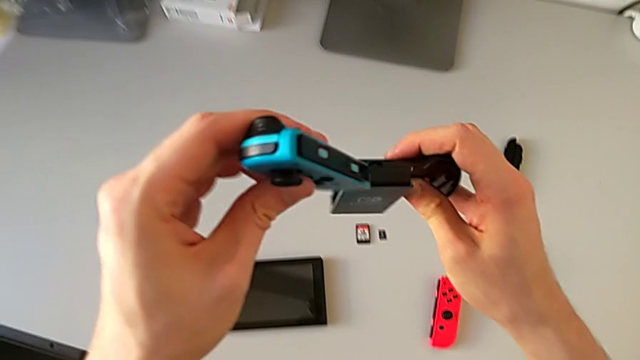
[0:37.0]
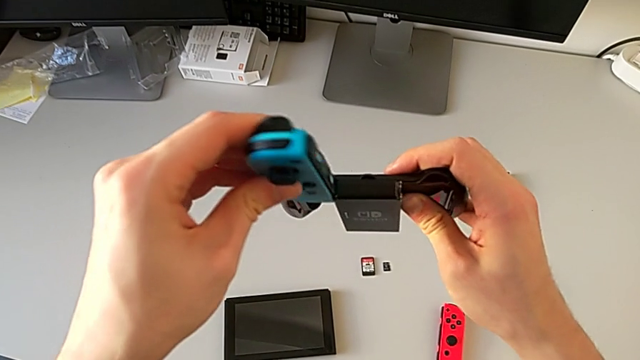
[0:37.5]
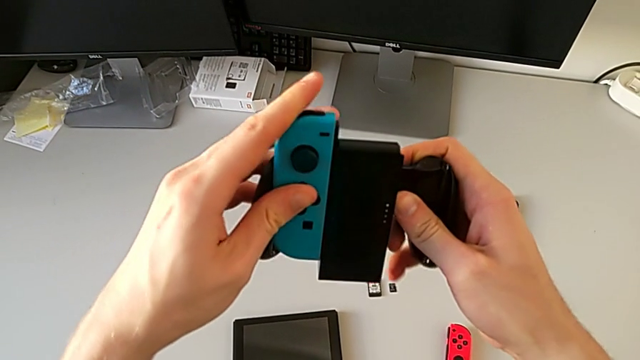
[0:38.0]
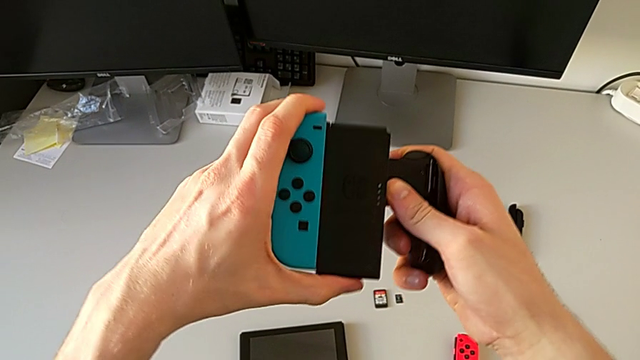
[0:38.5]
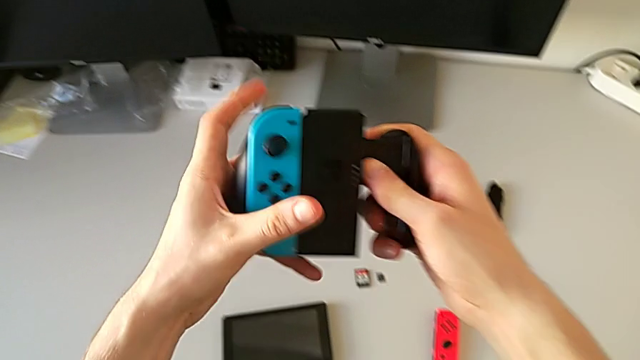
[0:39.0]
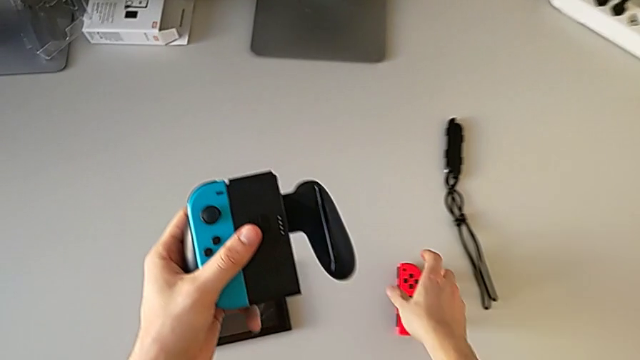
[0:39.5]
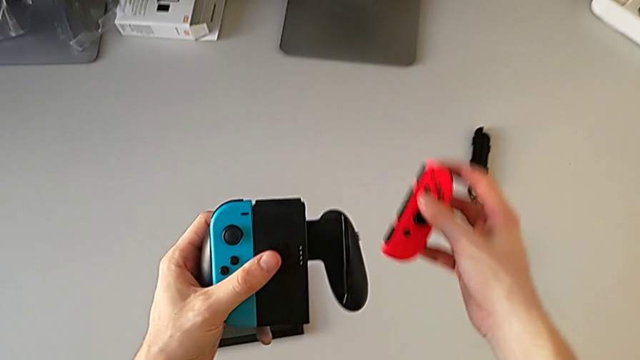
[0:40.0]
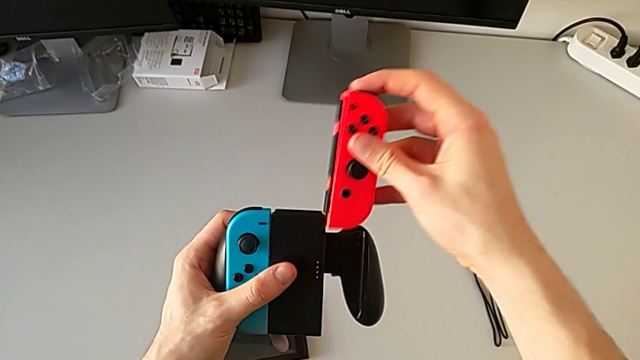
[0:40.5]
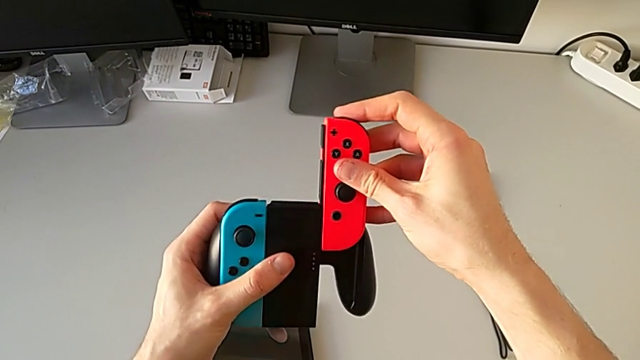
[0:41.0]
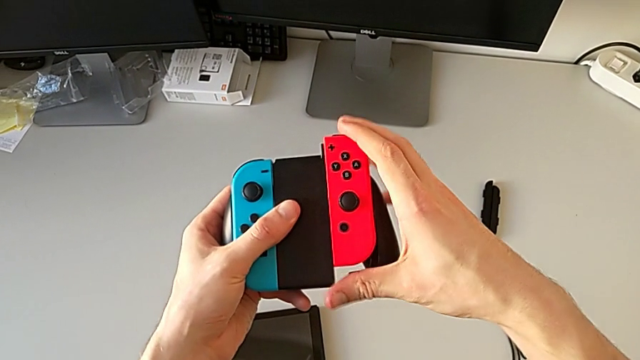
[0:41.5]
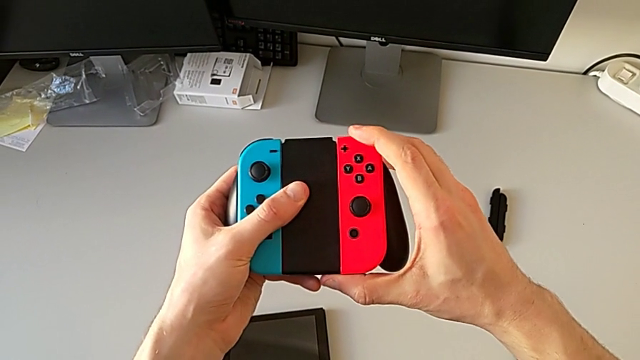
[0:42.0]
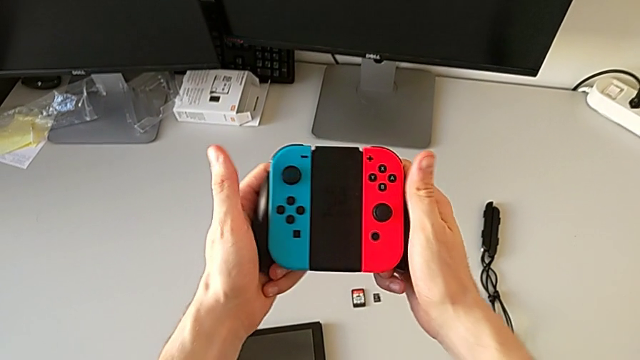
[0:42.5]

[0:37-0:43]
The camera wearer is exchanging the Joy-Con controllers from handheld mode to the Joy-Con comfort grip. They insert the Joy-Con controller and insert the red Joy-Con controller.

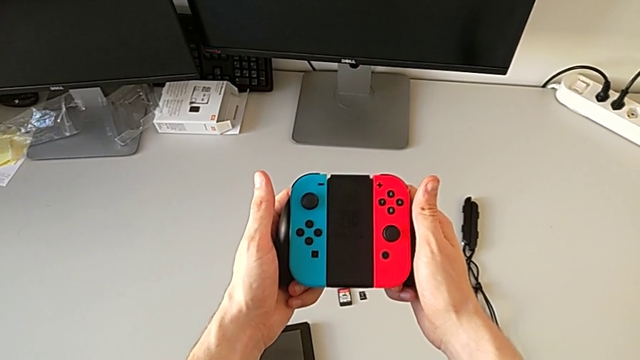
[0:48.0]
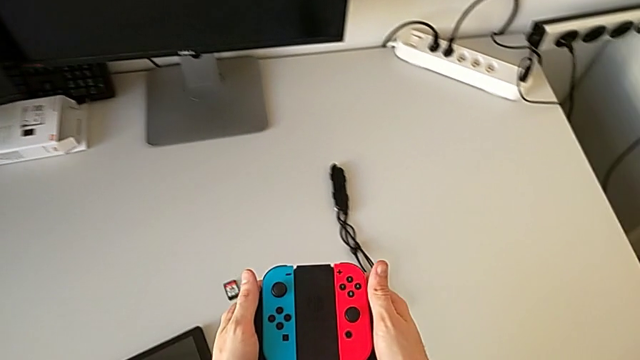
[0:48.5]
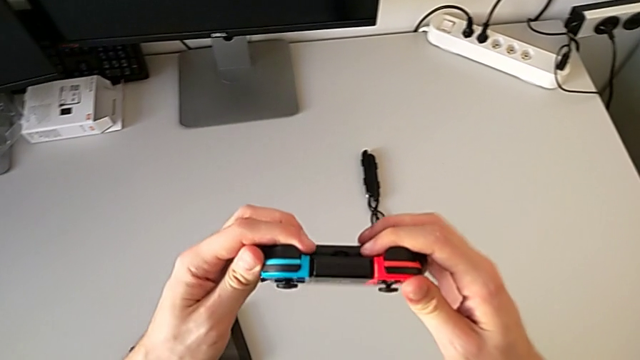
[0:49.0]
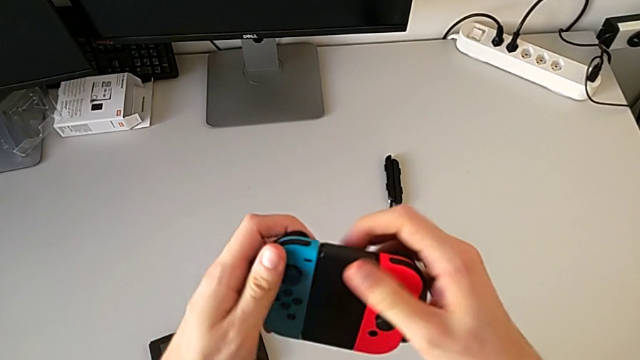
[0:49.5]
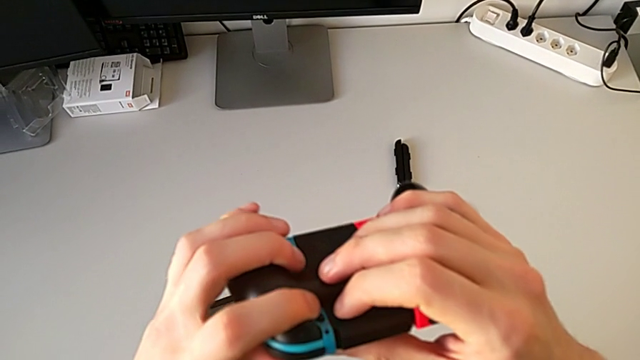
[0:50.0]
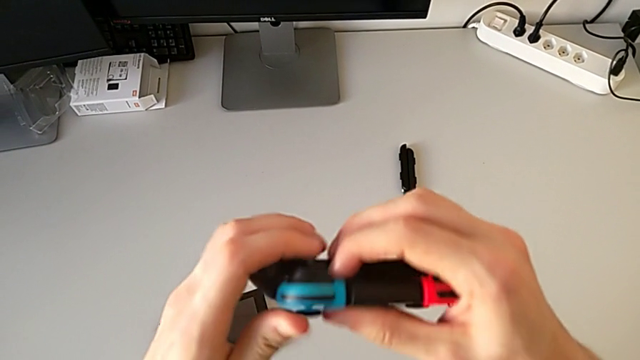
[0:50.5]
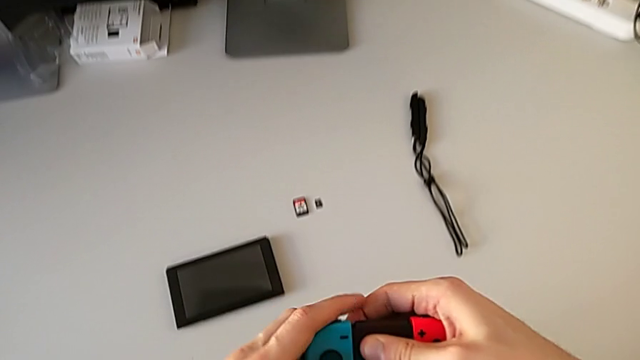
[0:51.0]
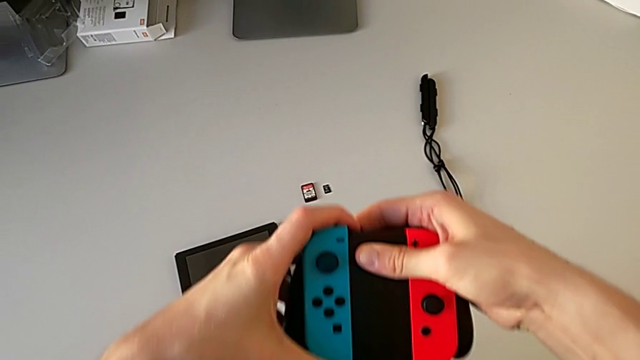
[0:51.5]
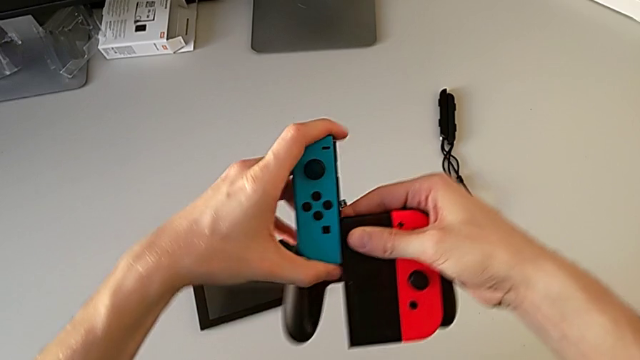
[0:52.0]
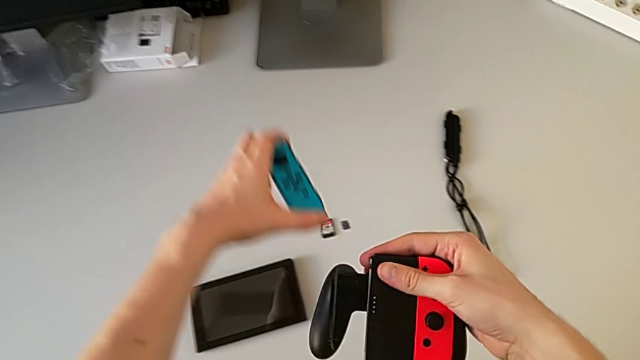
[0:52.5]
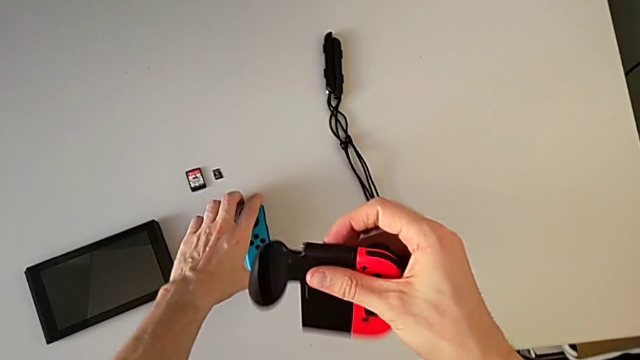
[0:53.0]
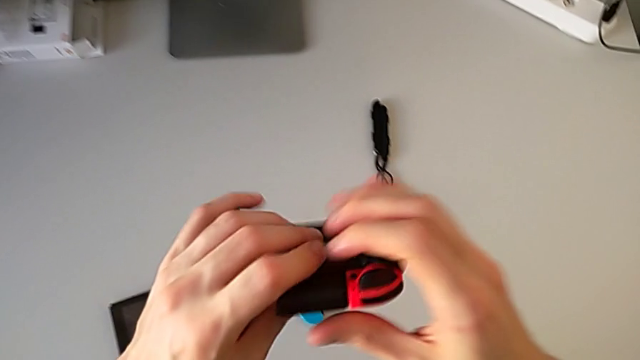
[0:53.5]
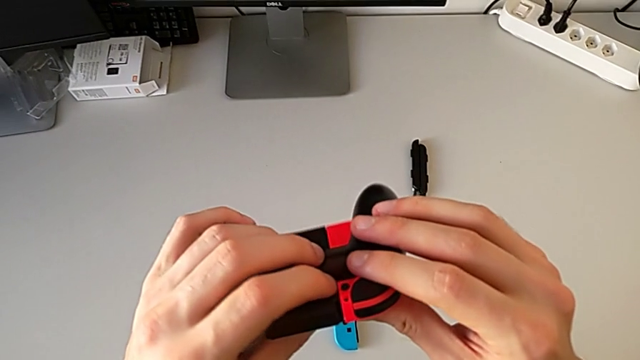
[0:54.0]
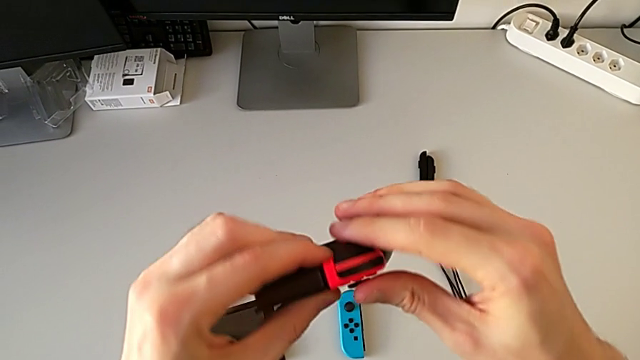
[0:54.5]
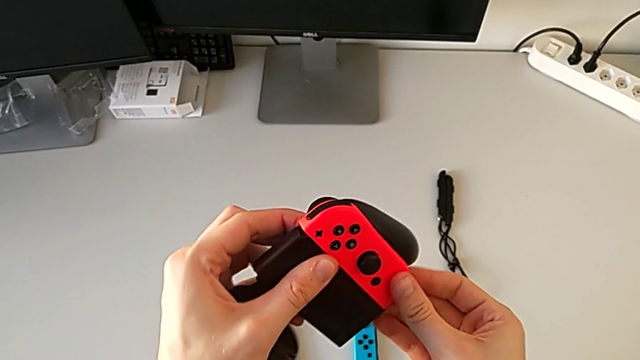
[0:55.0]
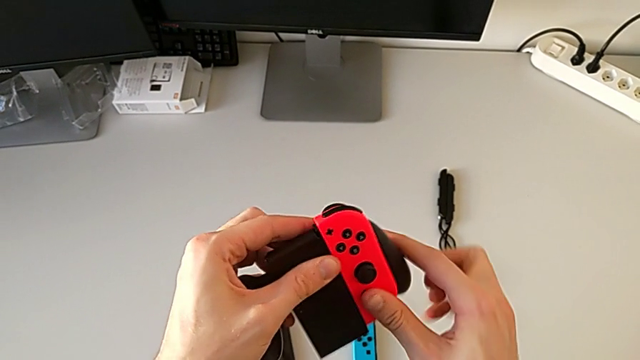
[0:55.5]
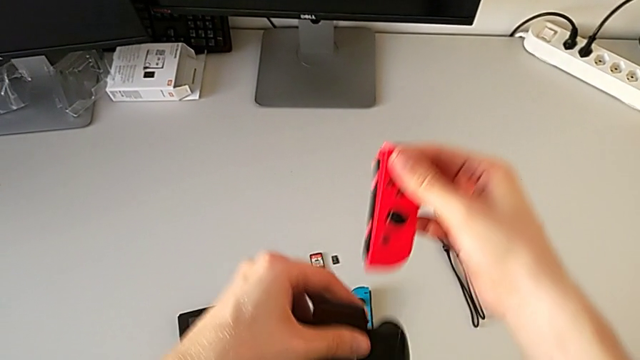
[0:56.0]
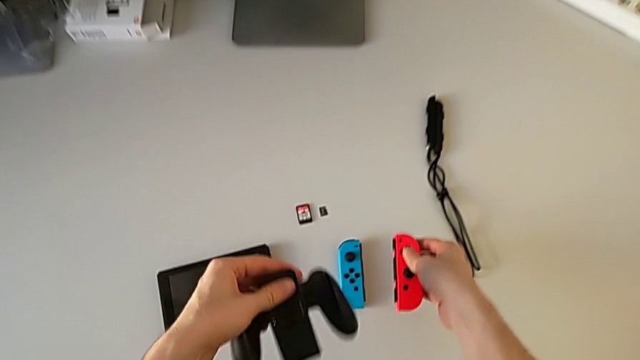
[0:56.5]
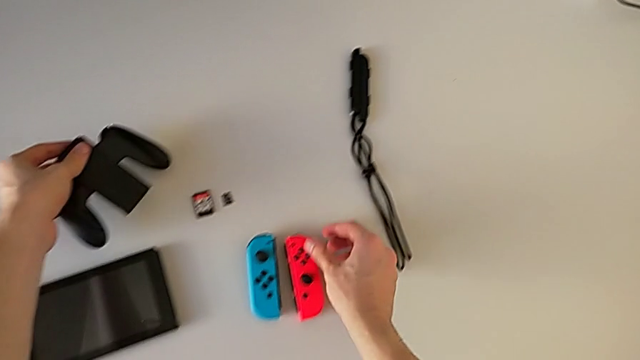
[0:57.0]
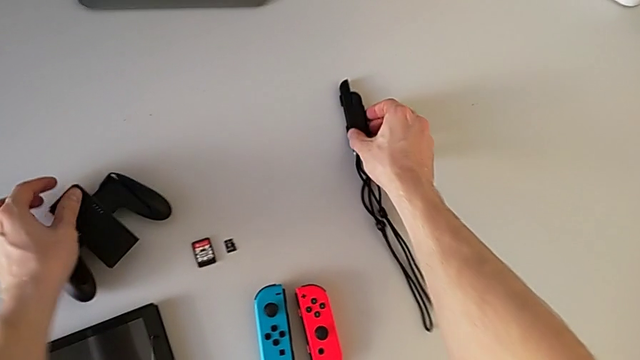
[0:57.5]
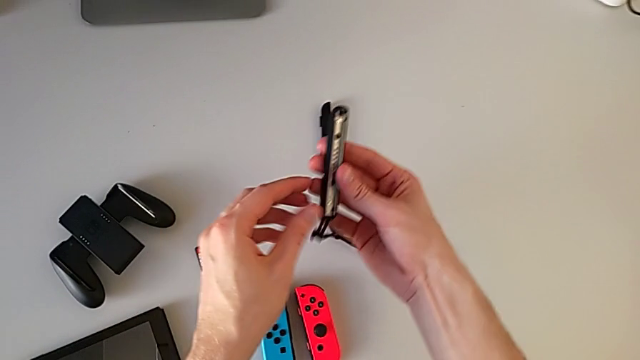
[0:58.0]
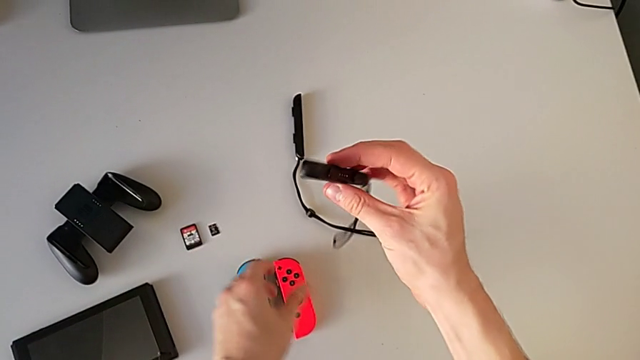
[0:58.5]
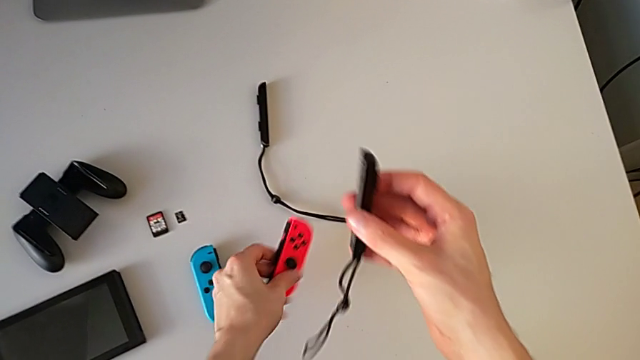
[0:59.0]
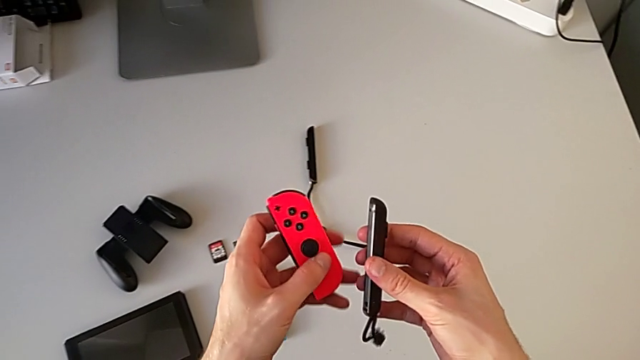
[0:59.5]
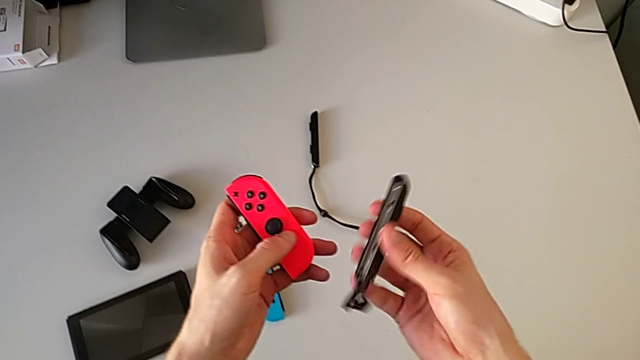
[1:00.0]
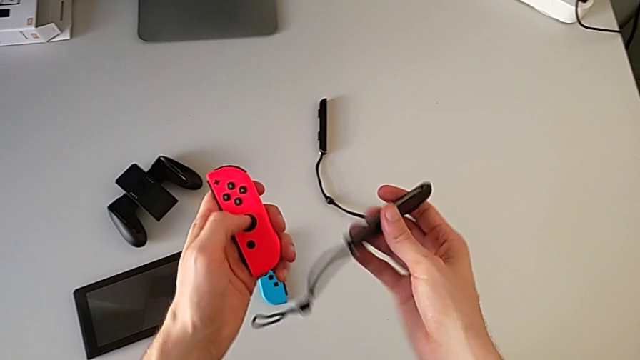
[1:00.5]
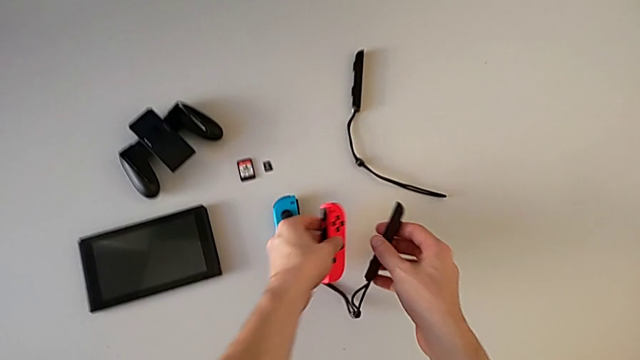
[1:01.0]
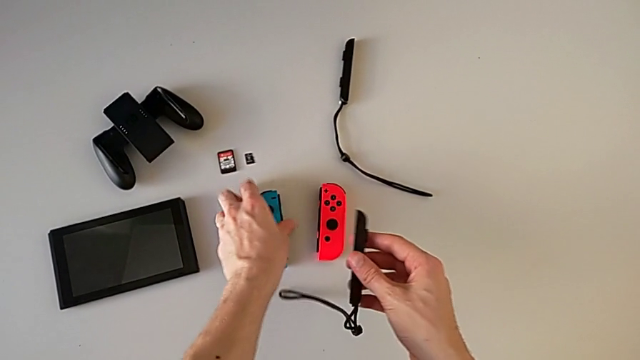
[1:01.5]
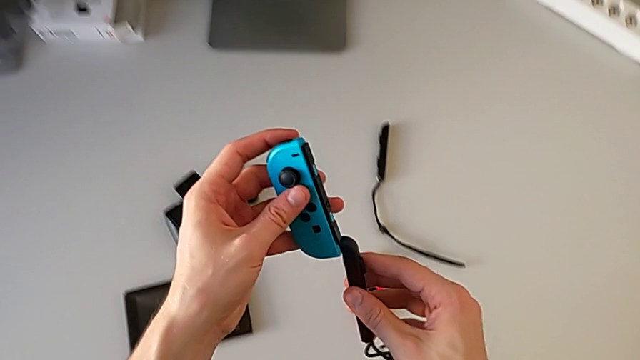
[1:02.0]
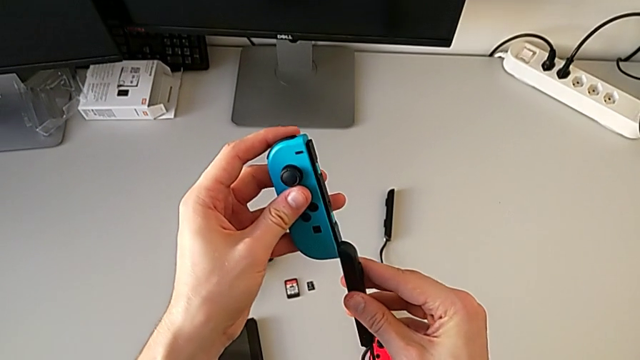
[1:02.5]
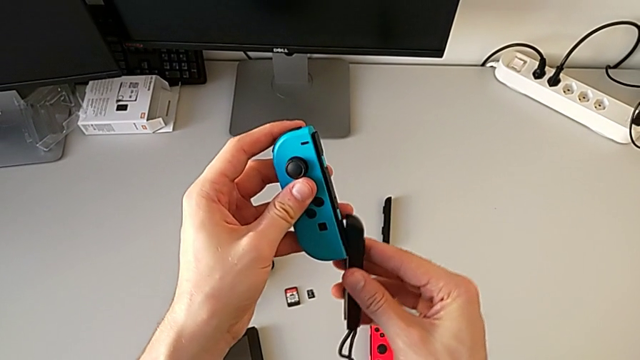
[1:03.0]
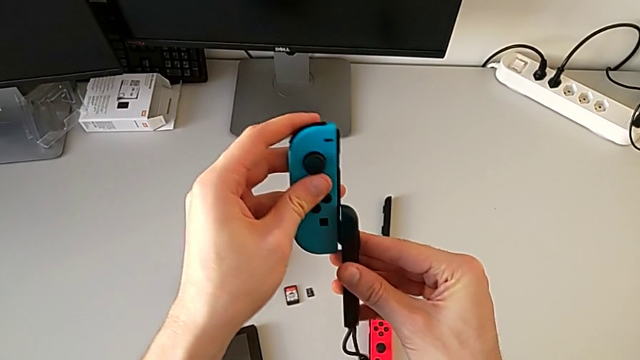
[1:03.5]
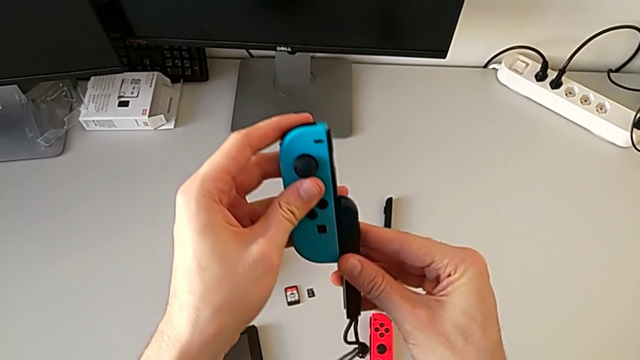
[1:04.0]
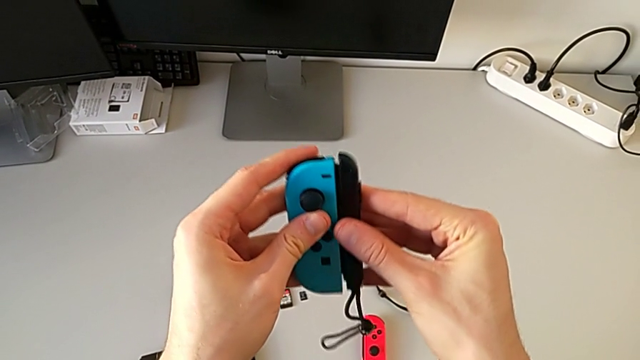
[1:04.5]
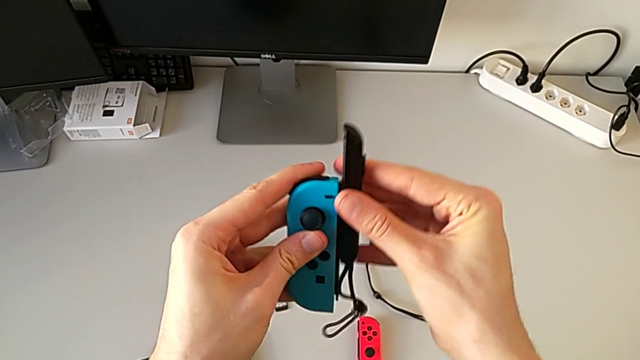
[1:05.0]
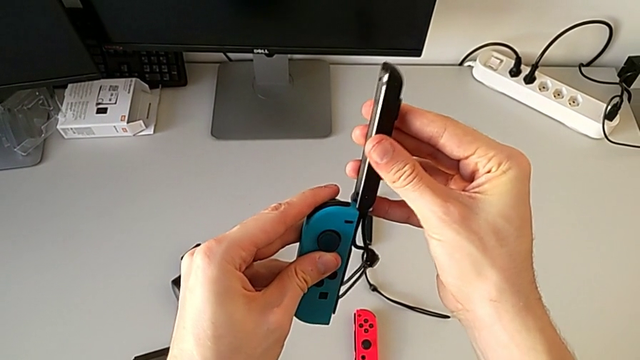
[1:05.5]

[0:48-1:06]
The camera wearer is exchanging the Joy-Con controllers from the Joy-Con comfort grip for the Joy-Con straps. They withdraw the blue Joy-Con controller, withdraw the red Joy-Con controller, grab the red Joy-Con controller and grab the blue Joy-Con controller.
